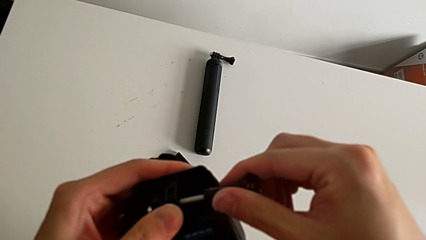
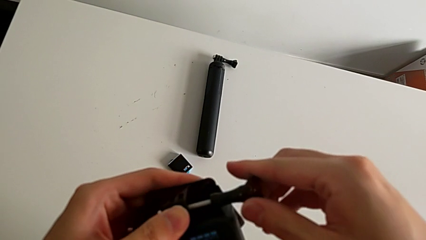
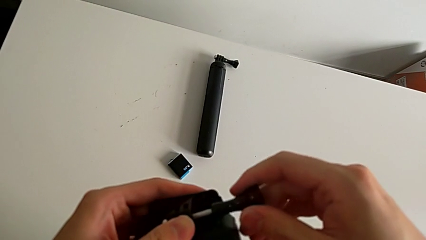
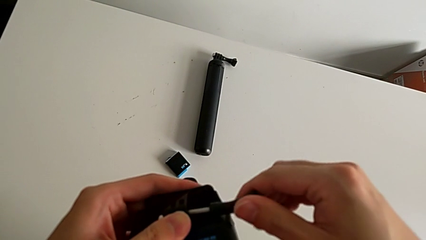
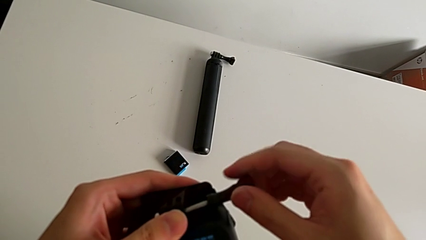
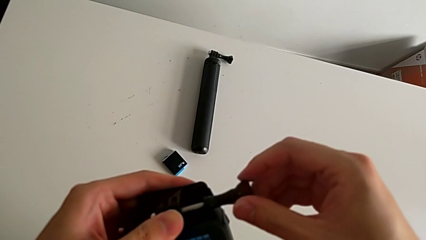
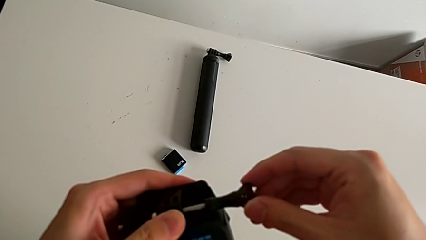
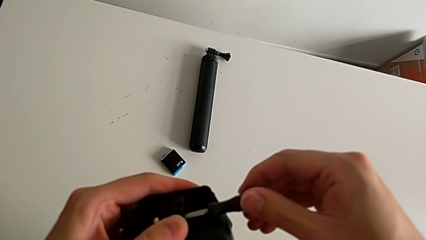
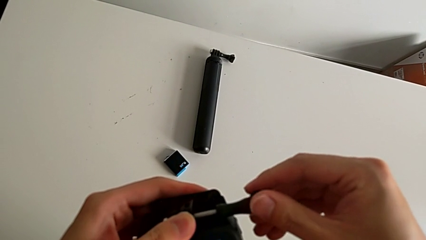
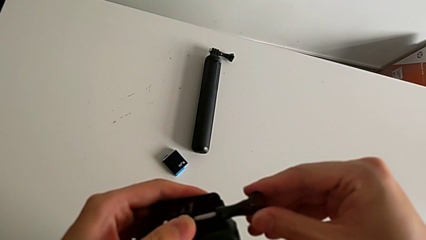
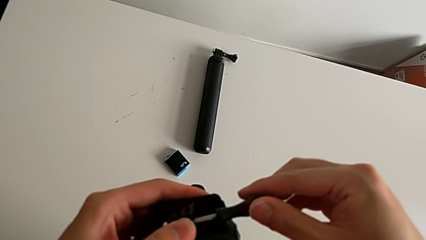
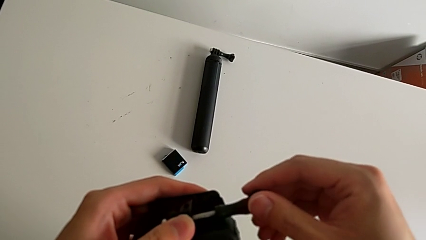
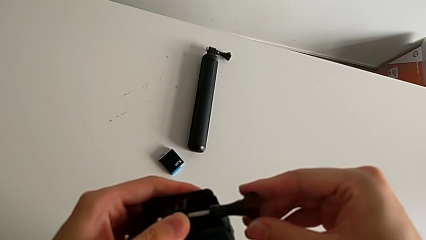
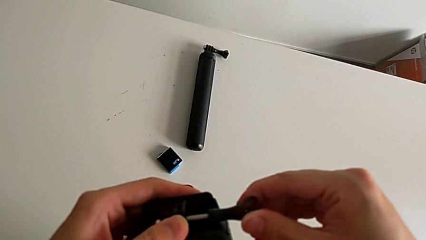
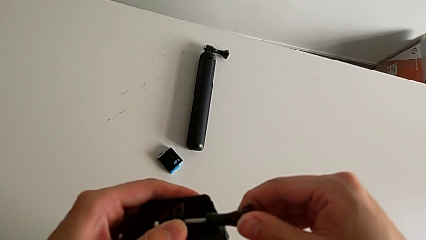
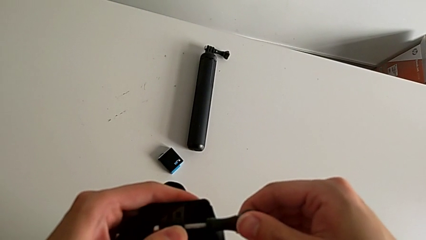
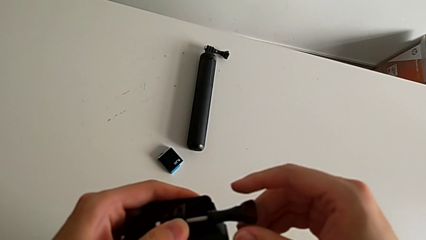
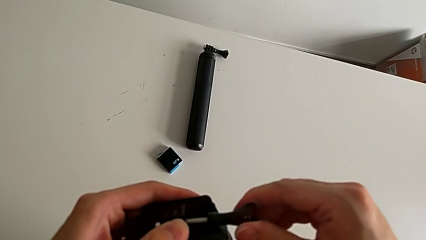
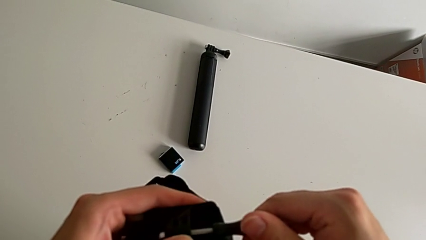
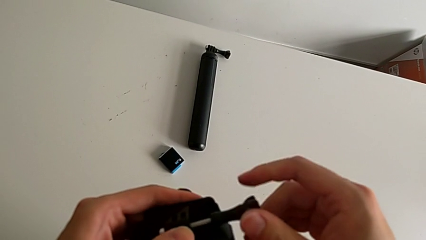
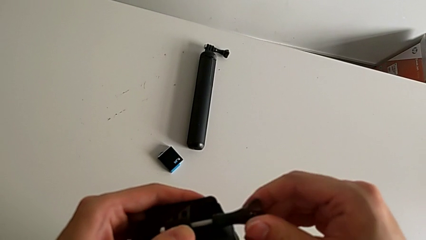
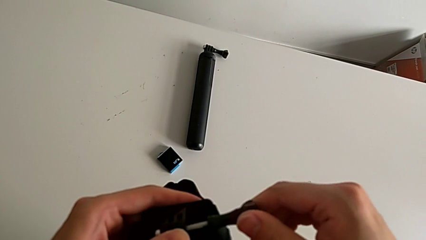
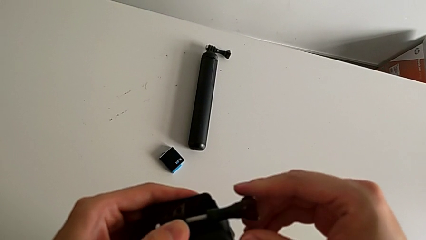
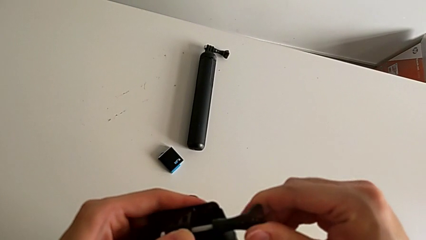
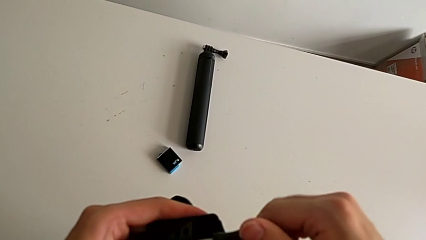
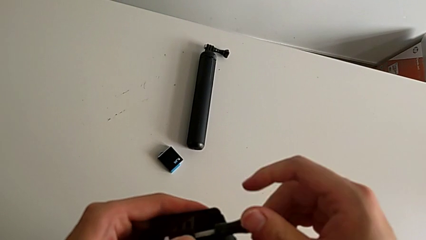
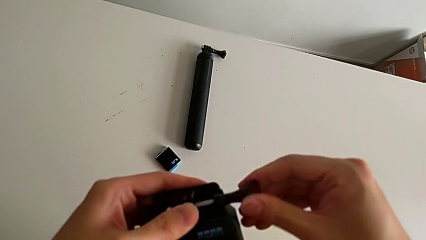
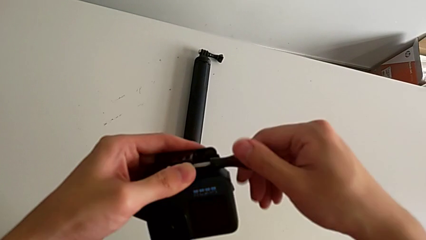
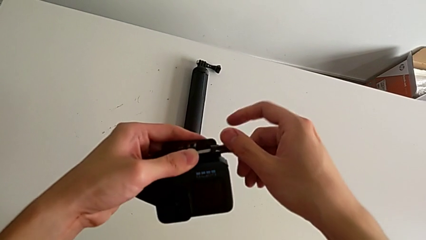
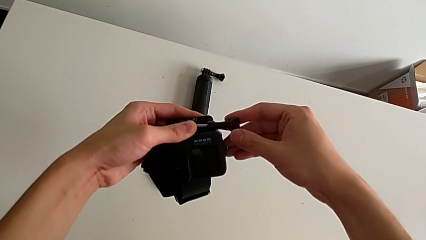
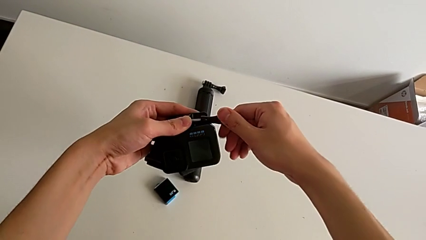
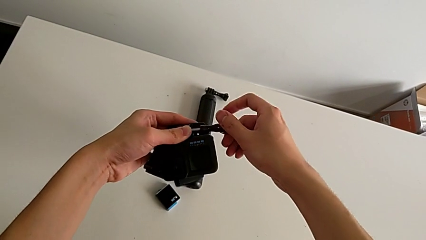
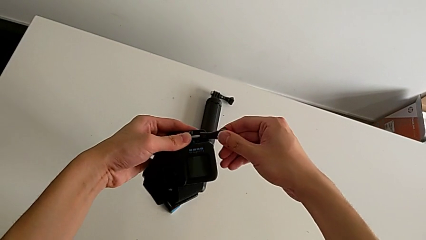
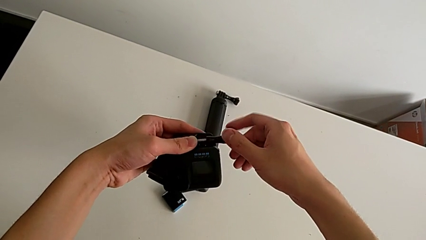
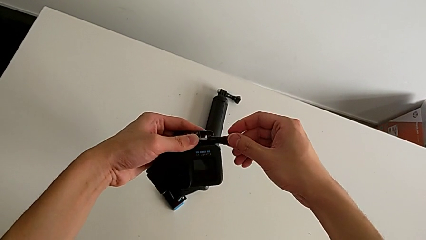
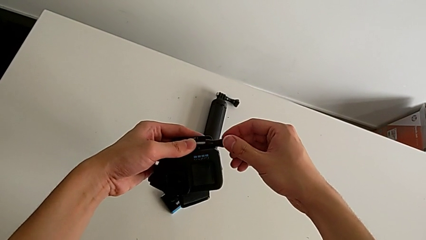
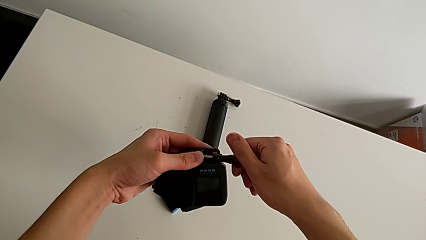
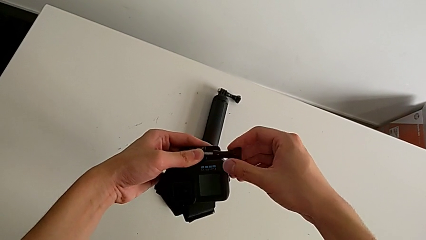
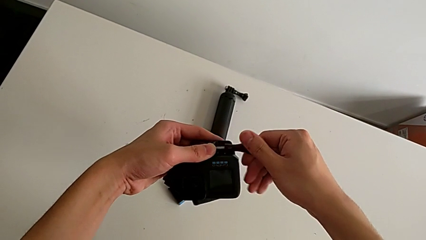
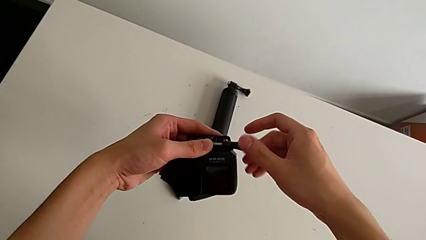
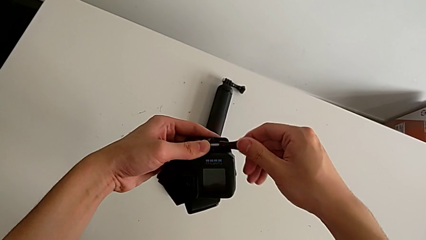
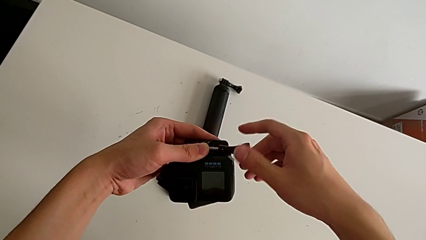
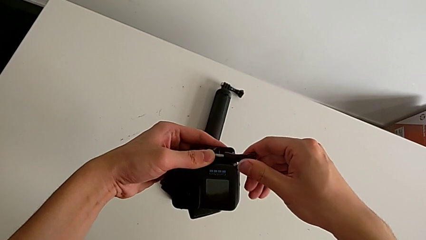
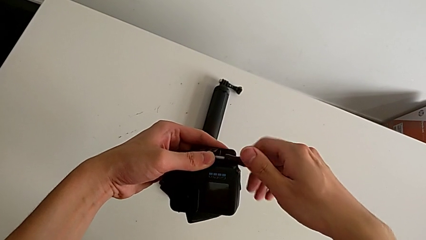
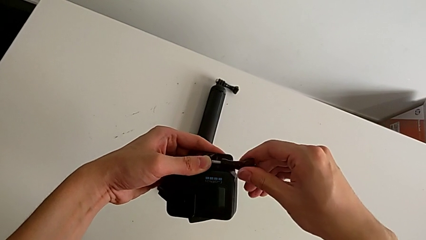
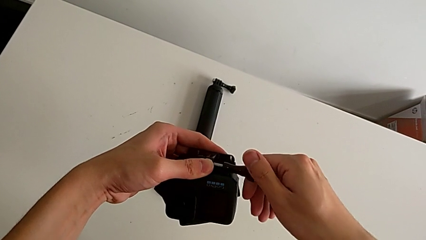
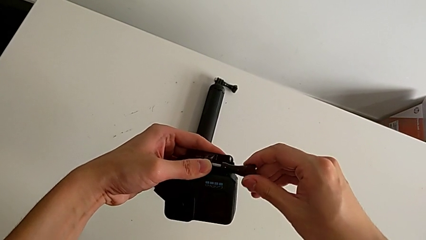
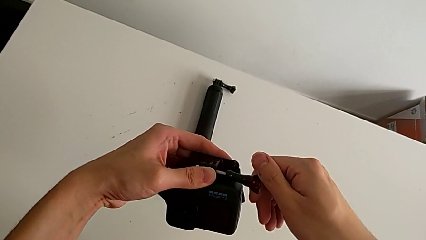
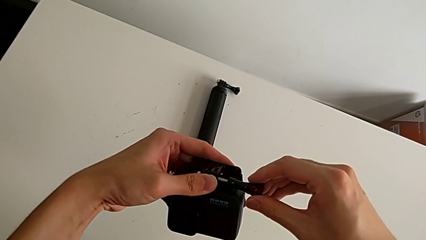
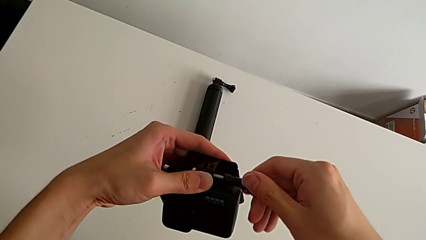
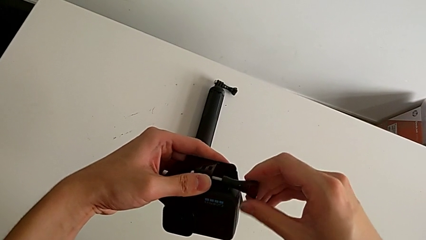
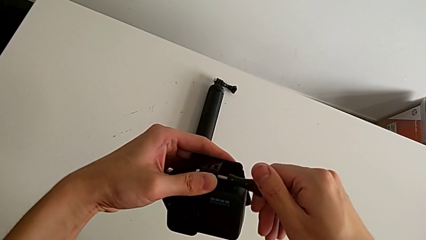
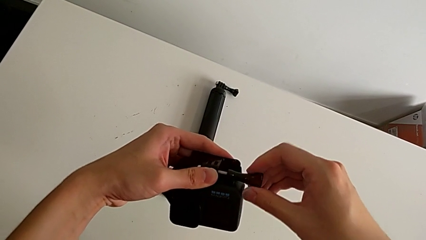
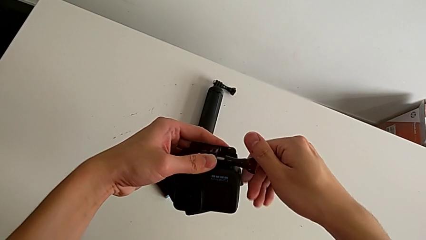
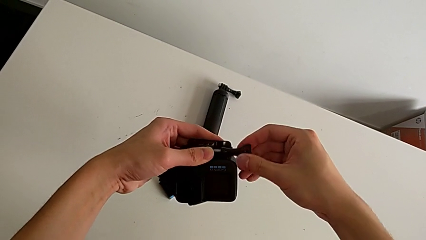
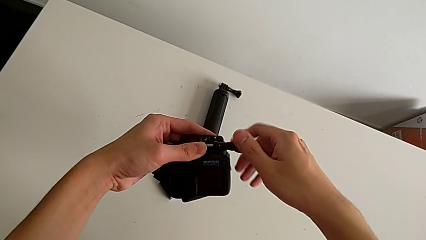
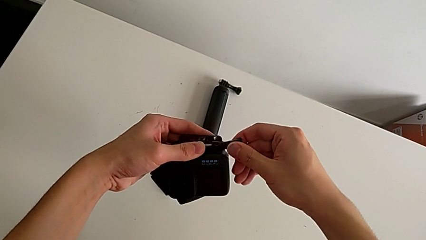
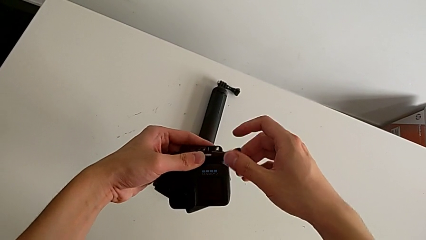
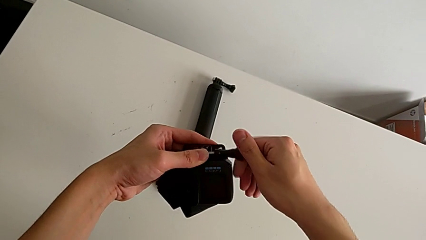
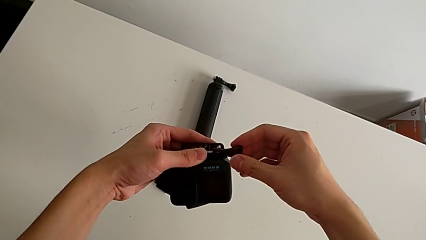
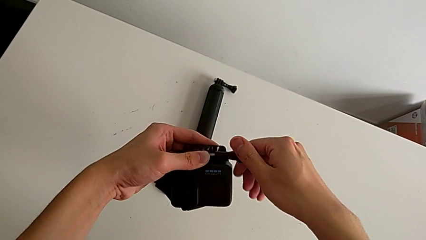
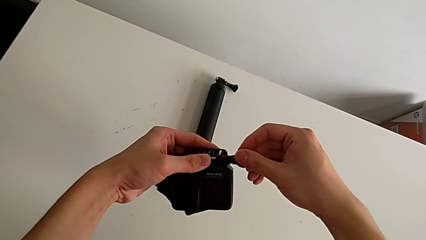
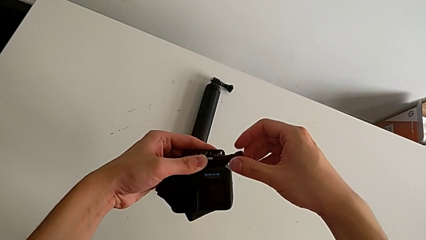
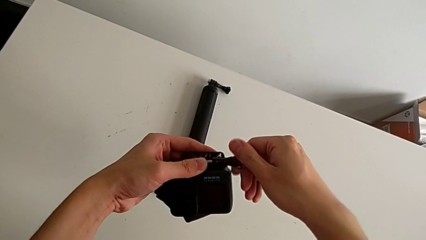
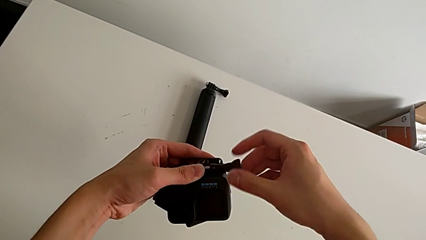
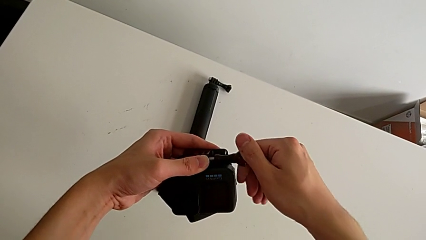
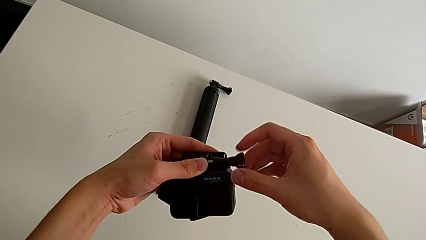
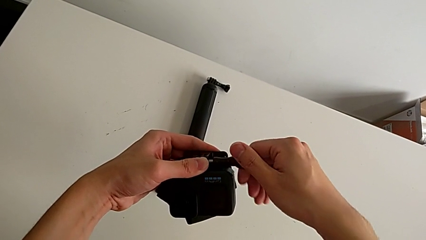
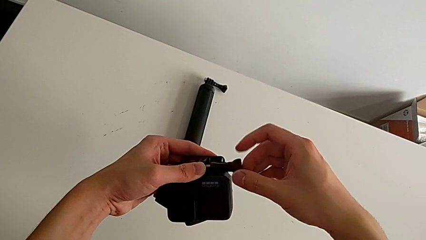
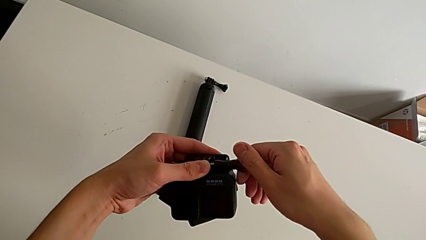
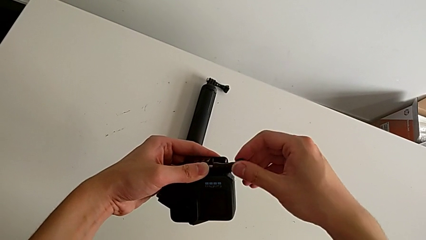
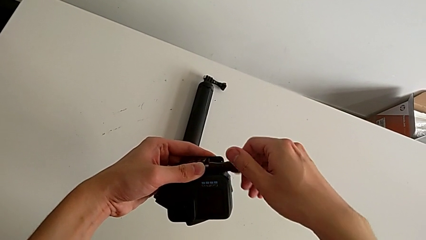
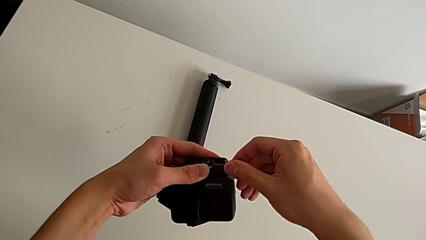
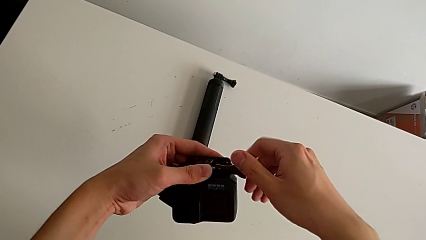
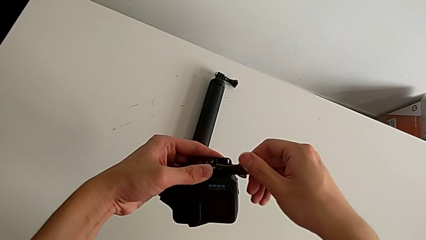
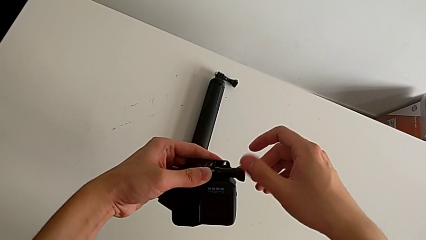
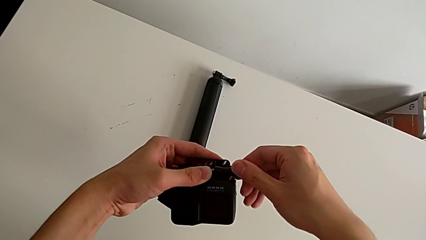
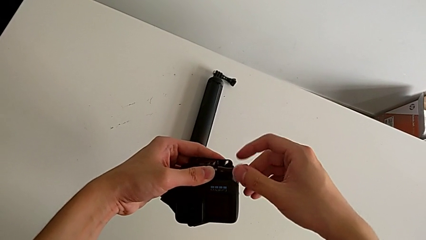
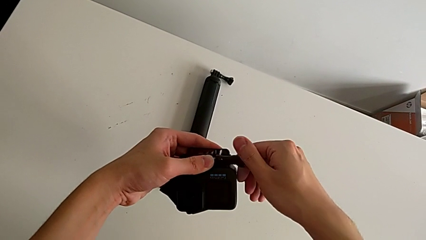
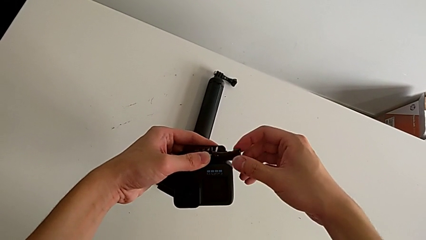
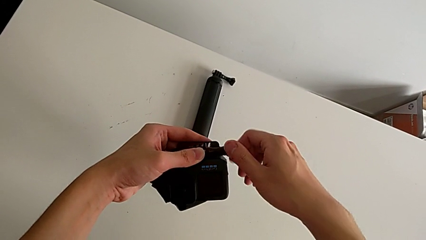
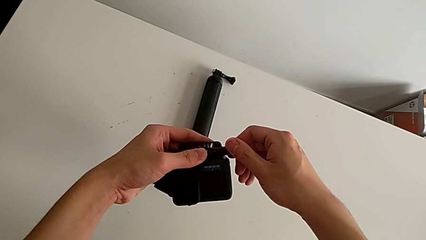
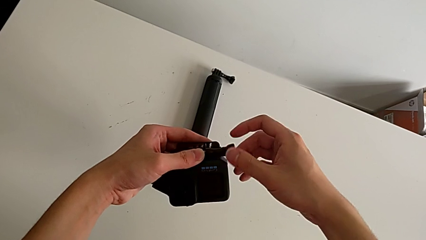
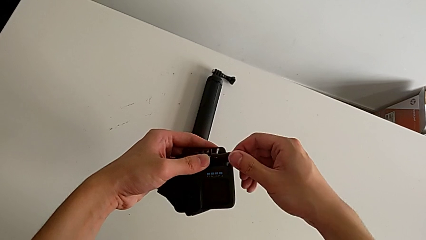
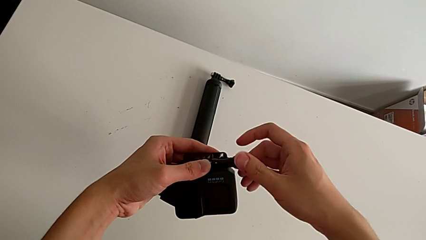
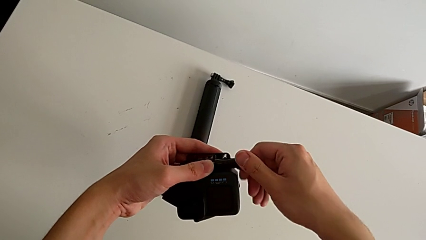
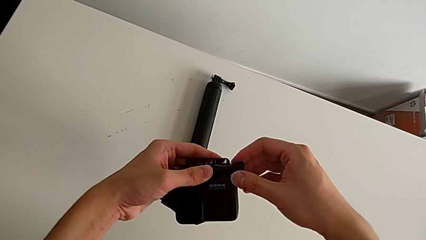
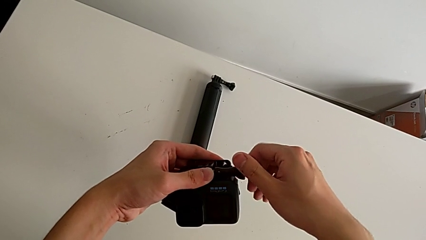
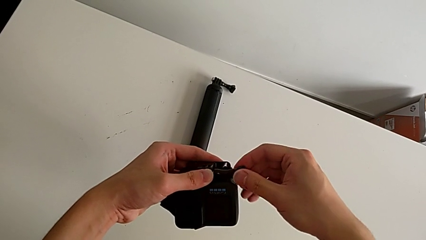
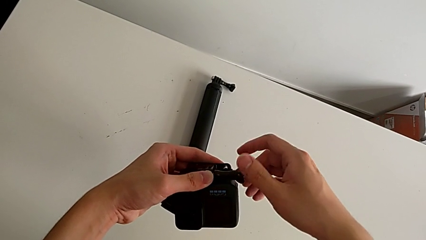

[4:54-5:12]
The camera wearer is mounting a GoPro on a strip. They insert the screw and begin to screw it.
